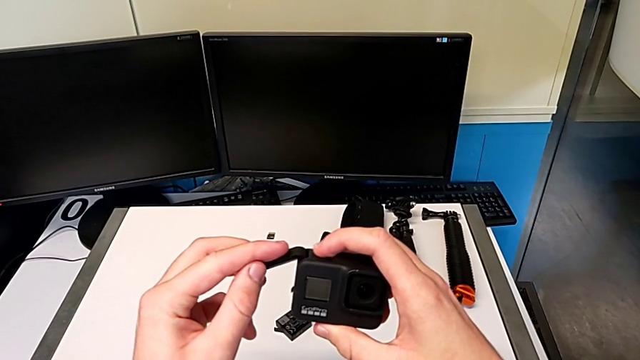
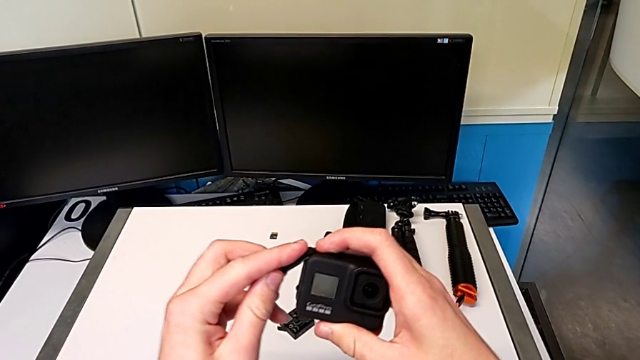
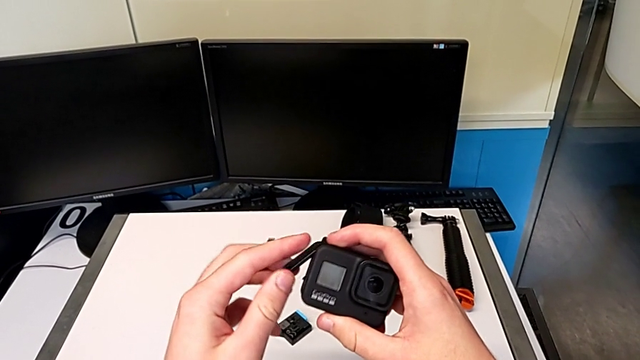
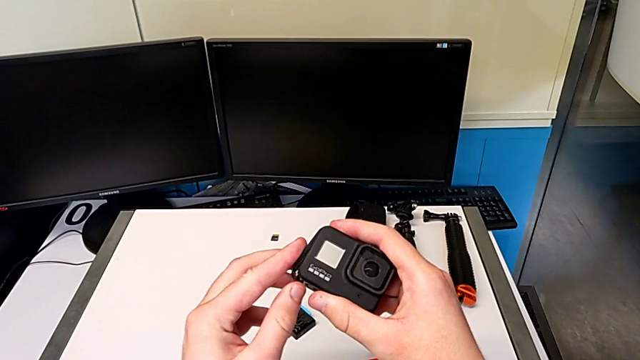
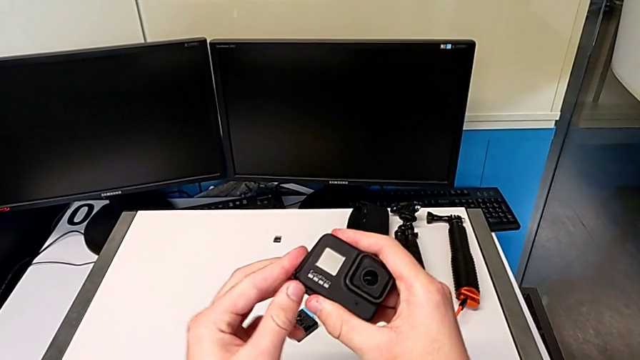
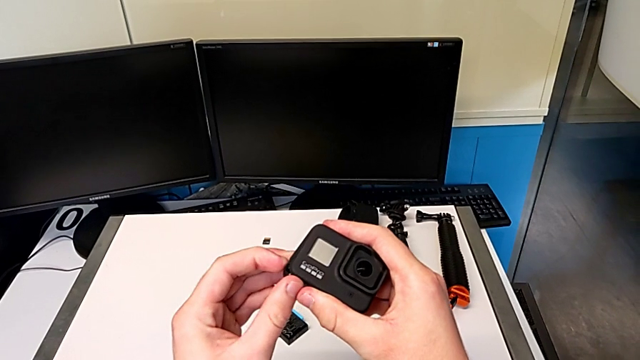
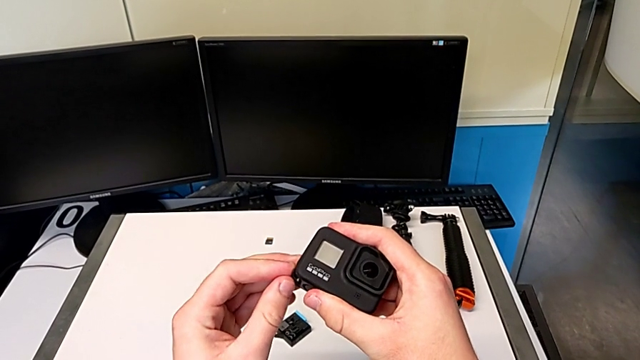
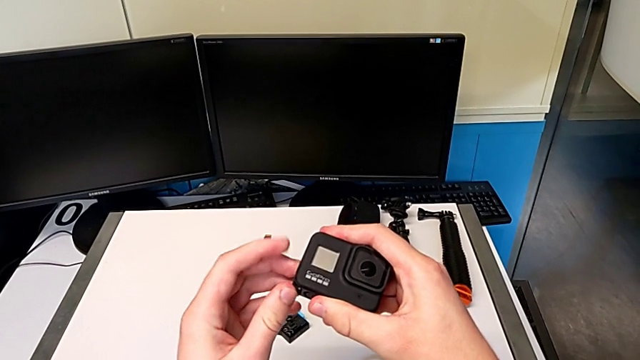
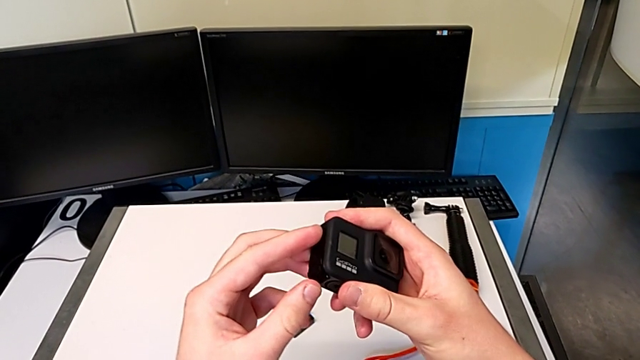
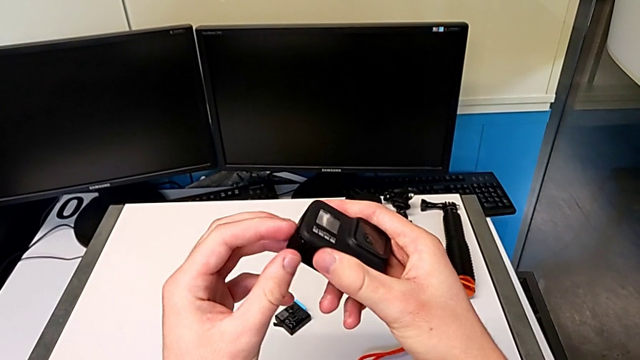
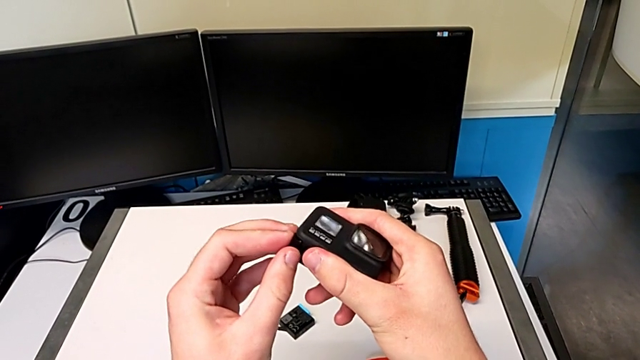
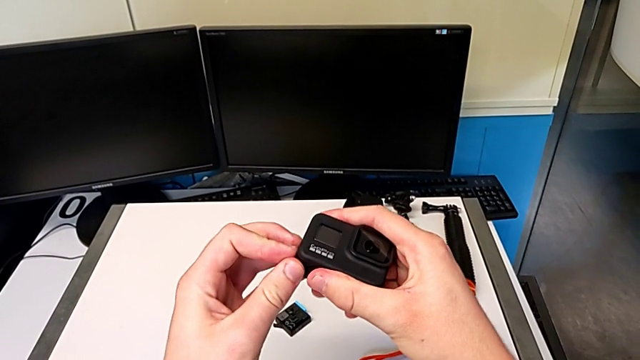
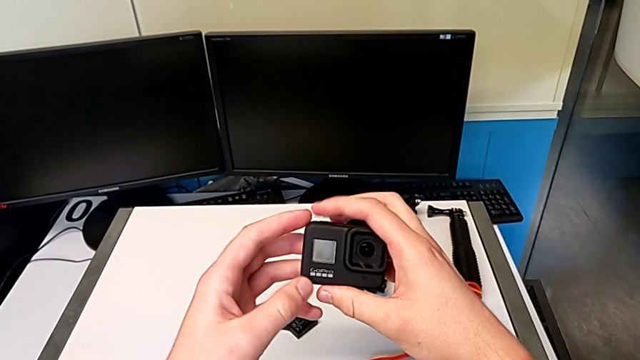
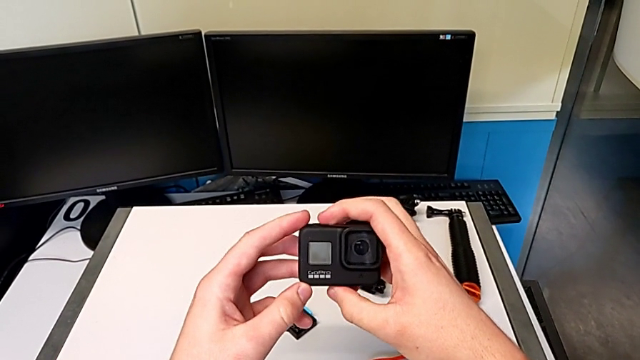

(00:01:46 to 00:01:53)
The camera wearer is changing the battery for the GoPro. They assemble the battery door.

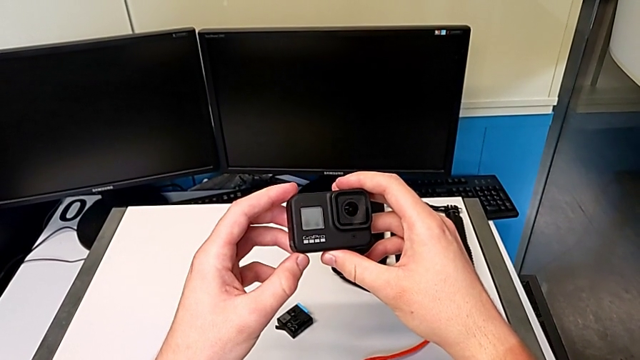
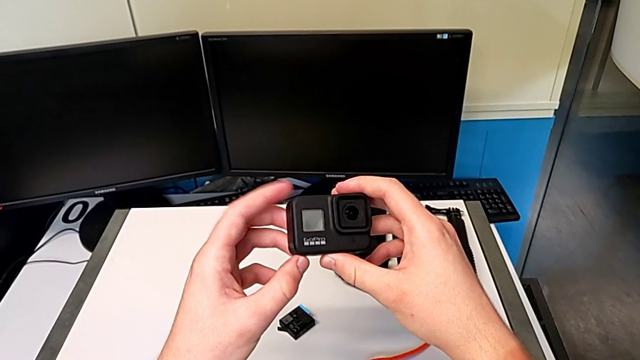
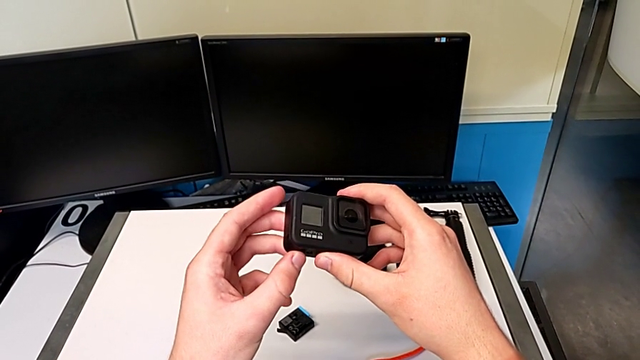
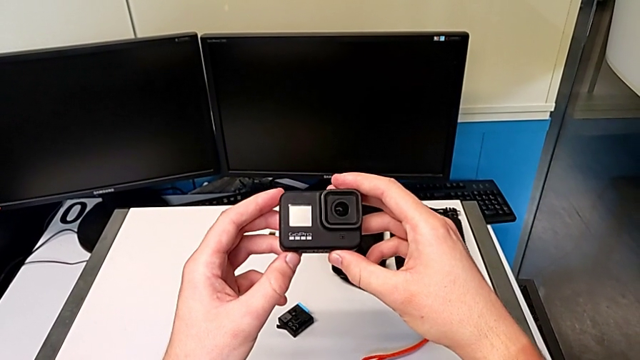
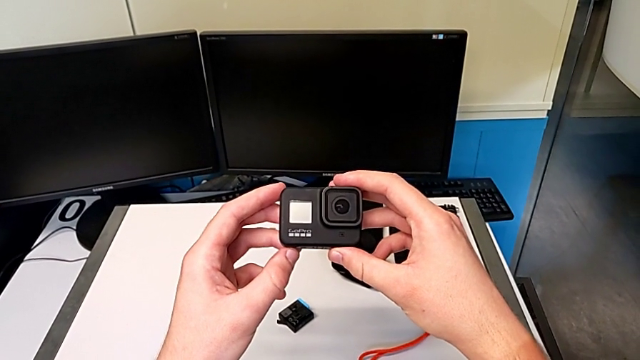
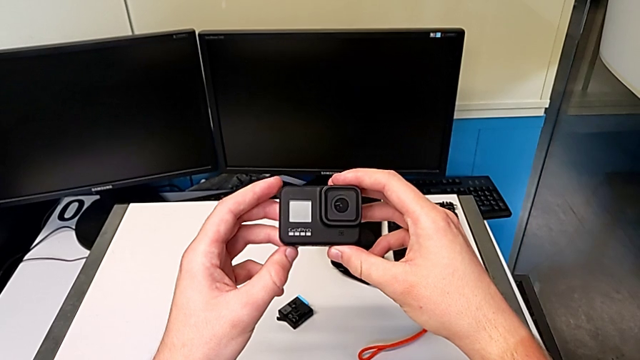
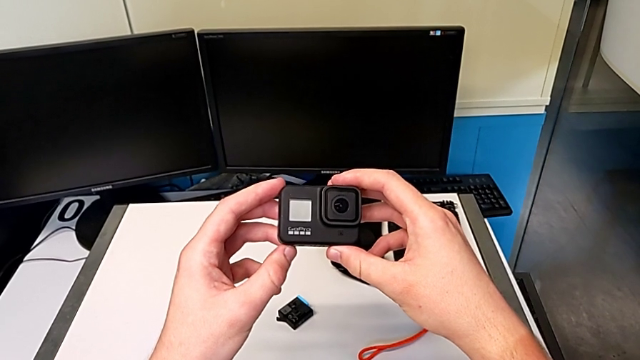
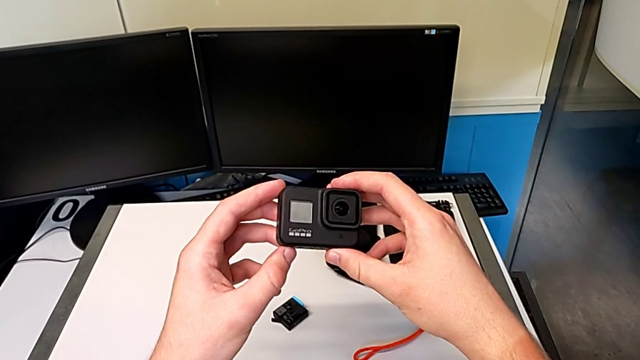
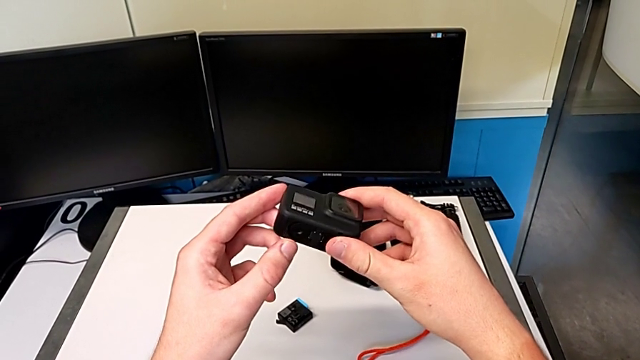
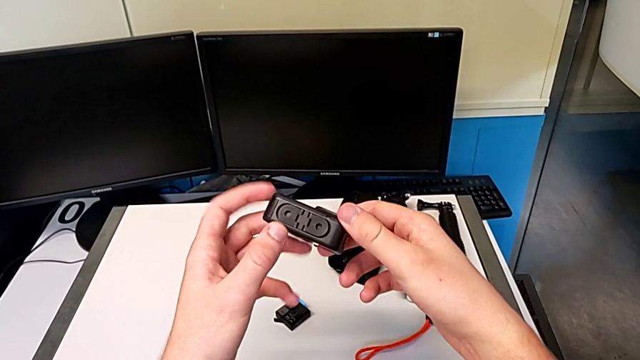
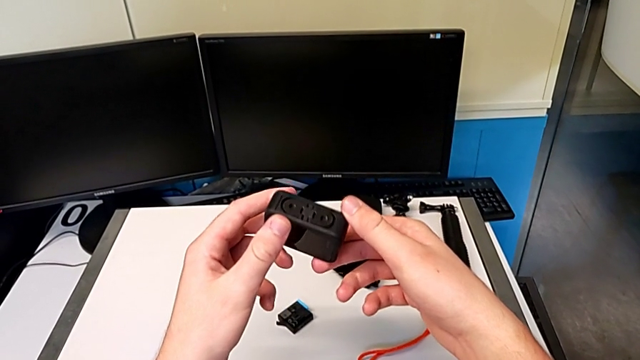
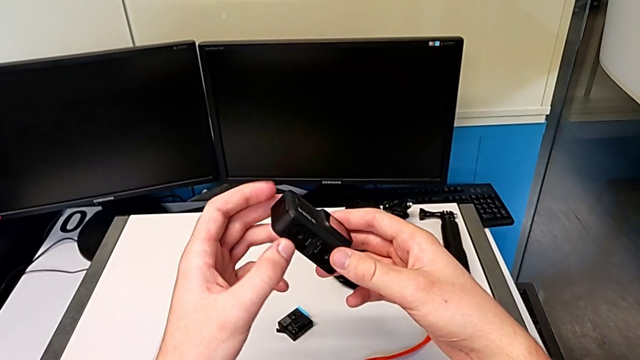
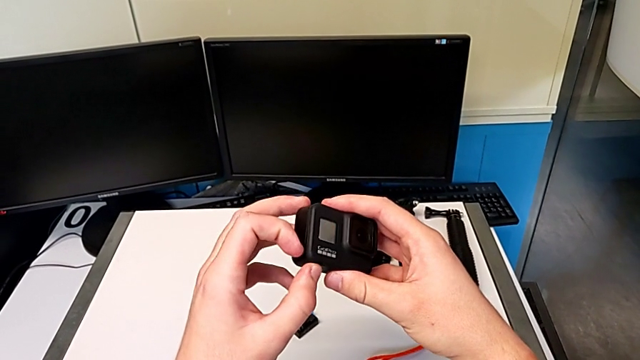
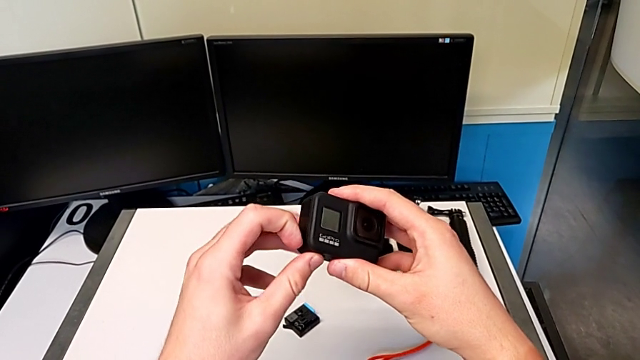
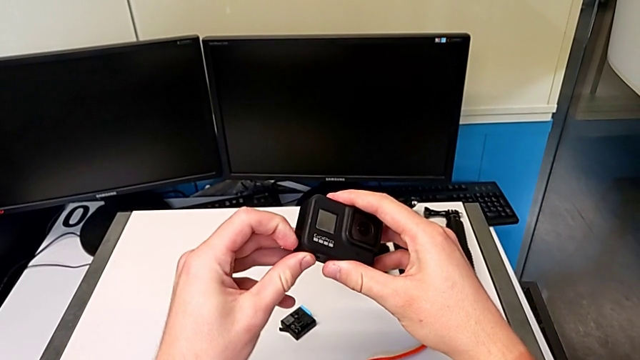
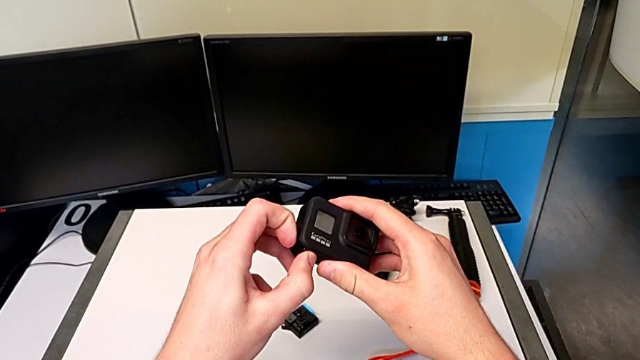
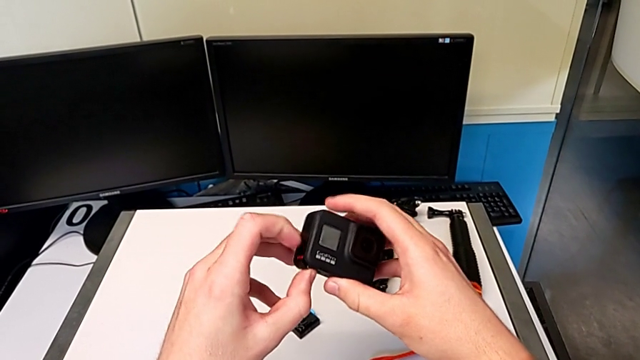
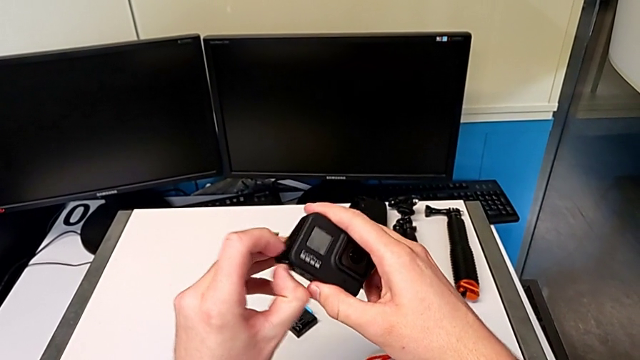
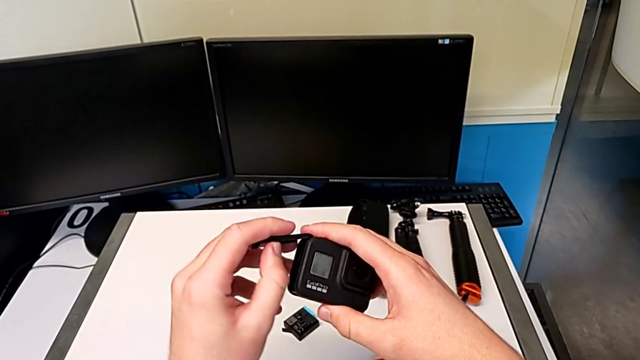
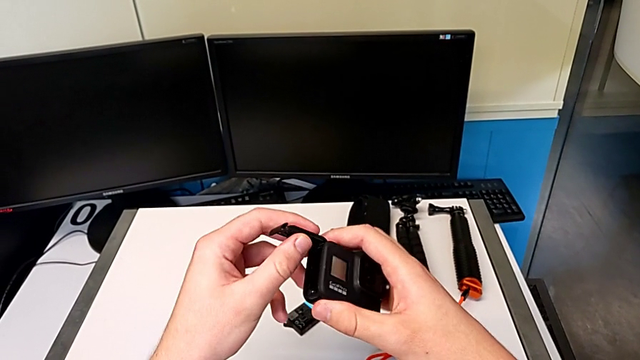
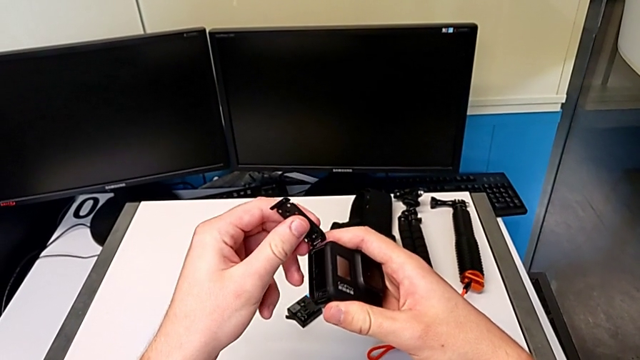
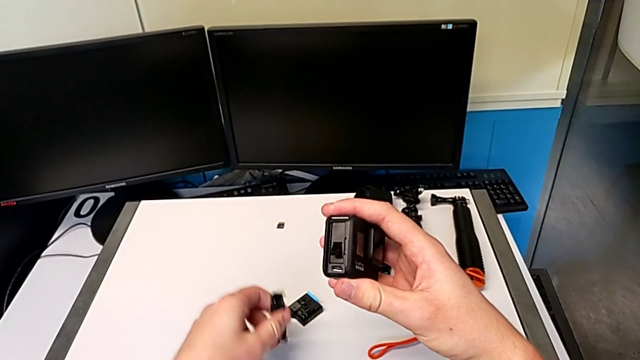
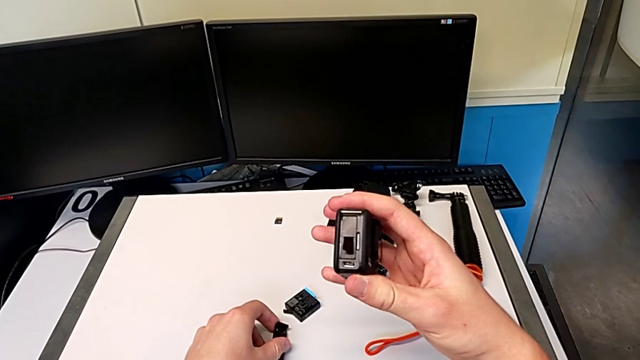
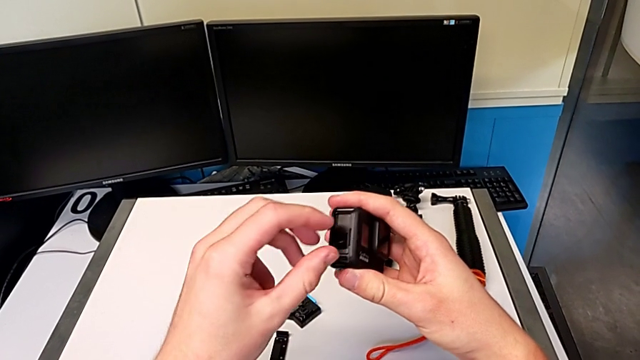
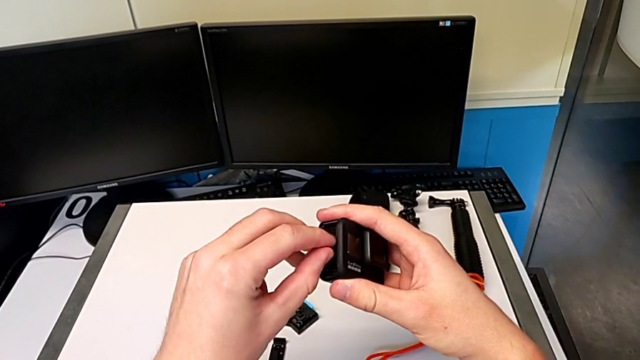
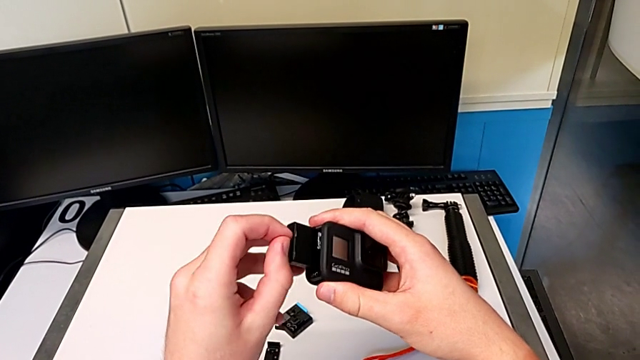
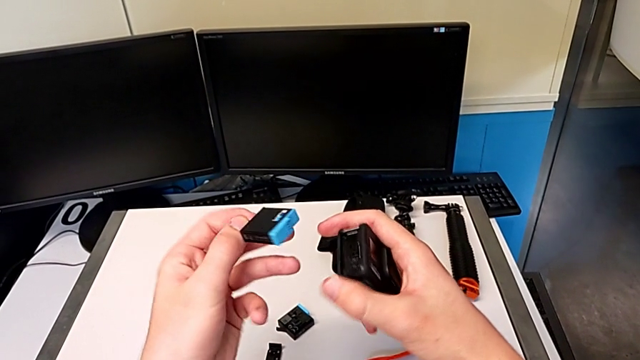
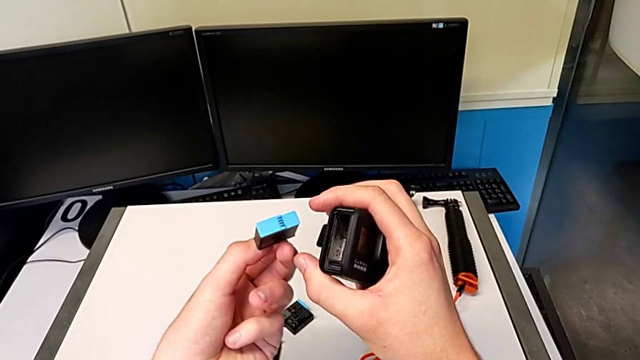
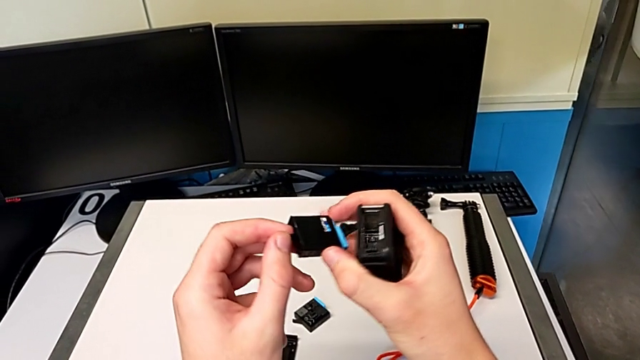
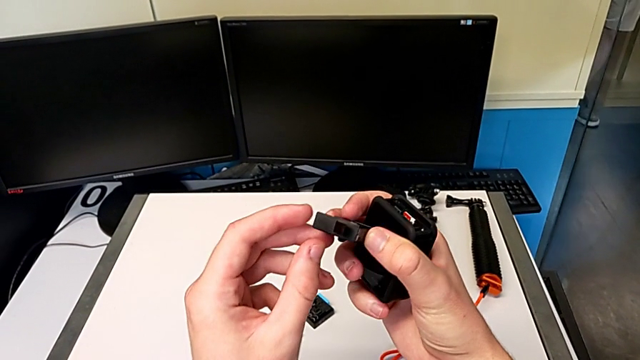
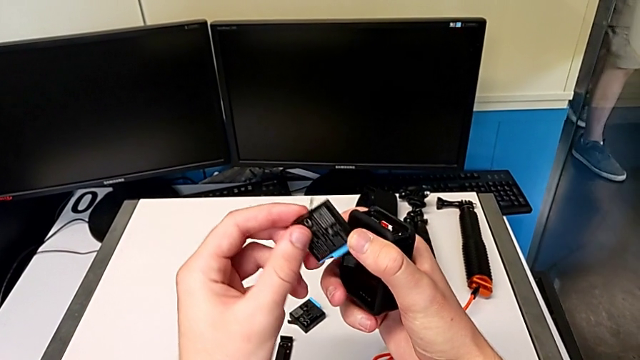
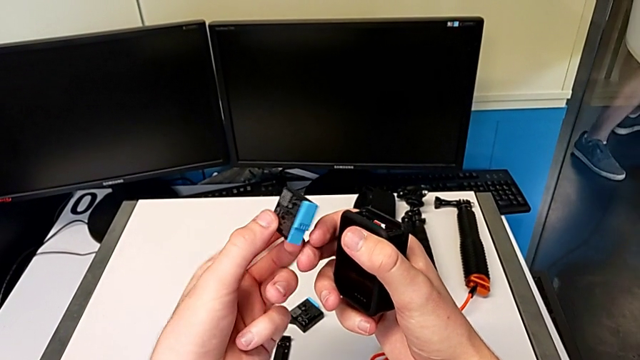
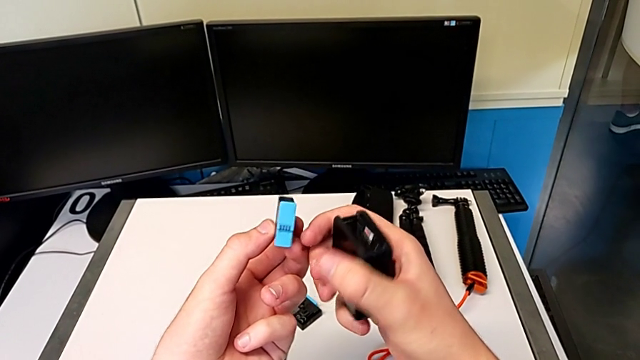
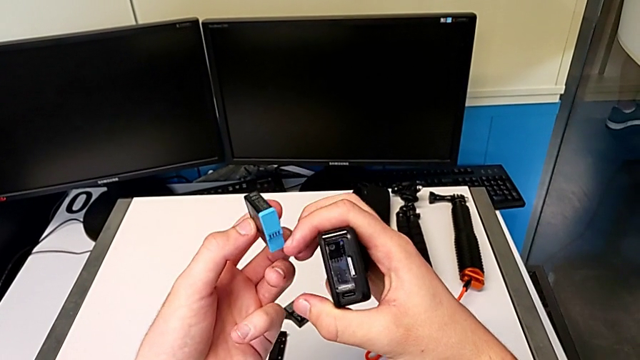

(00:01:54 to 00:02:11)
The camera wearer is exchanging an SD card with the GoPro. They inspect the GoPro, push the battery door, disassemble it, place it, withdraw the battery and inspect it.
